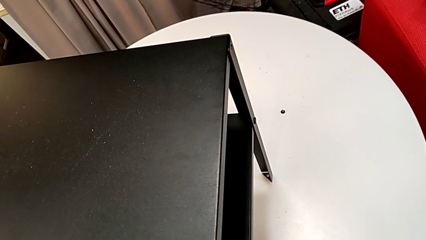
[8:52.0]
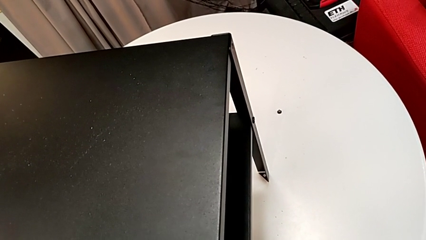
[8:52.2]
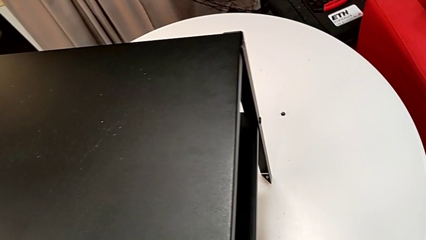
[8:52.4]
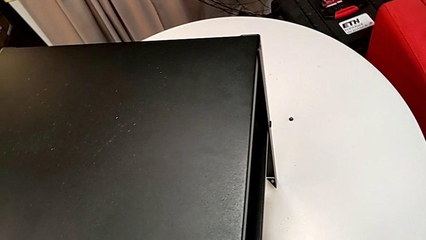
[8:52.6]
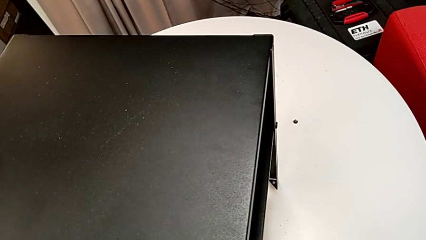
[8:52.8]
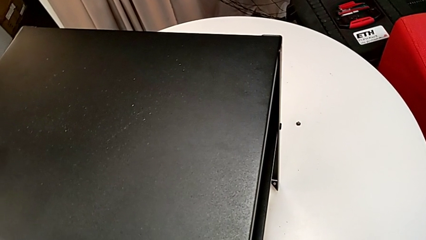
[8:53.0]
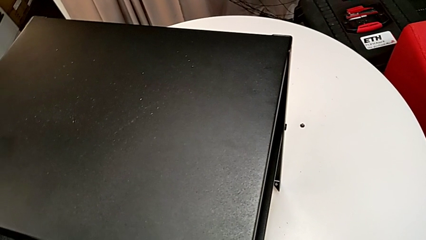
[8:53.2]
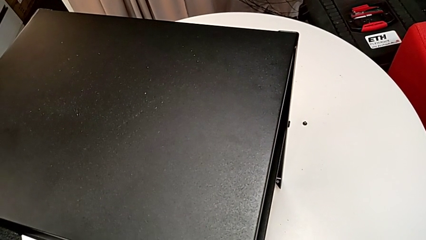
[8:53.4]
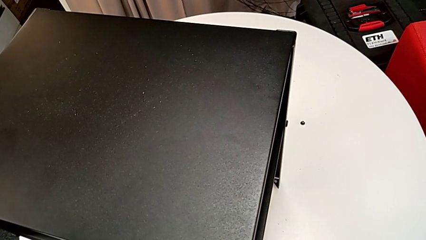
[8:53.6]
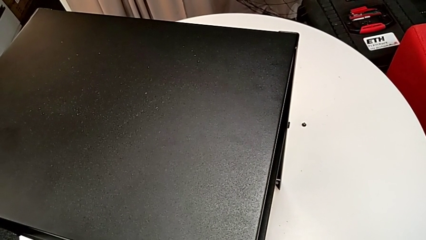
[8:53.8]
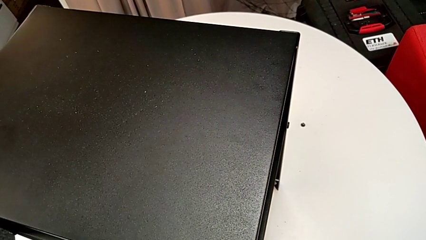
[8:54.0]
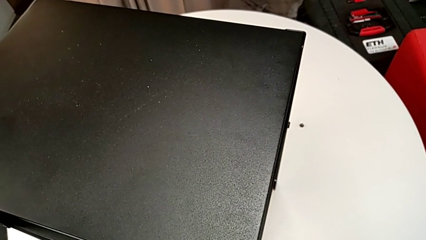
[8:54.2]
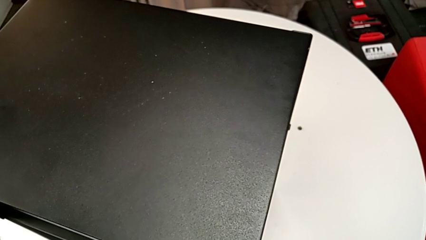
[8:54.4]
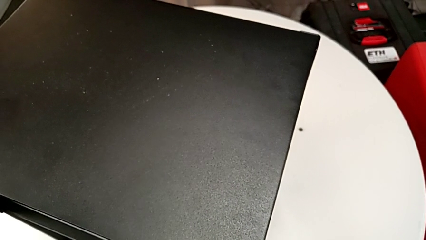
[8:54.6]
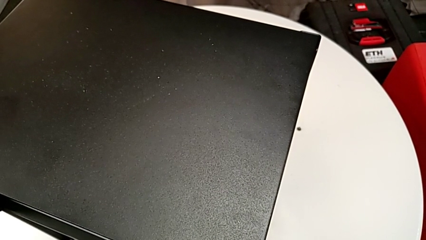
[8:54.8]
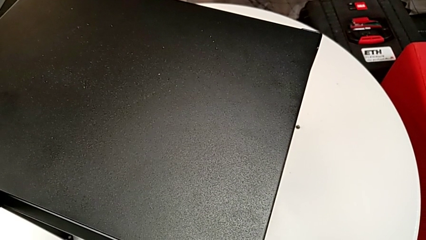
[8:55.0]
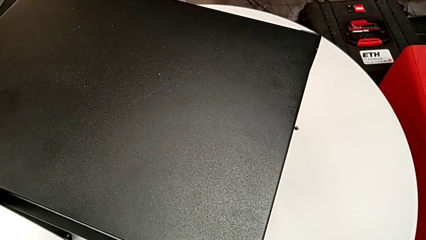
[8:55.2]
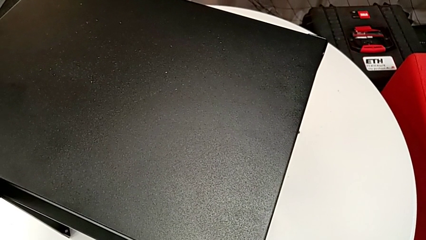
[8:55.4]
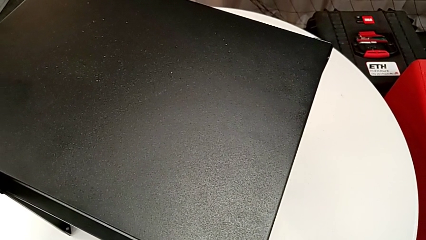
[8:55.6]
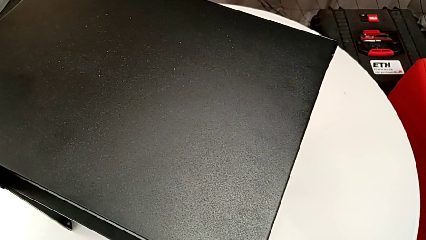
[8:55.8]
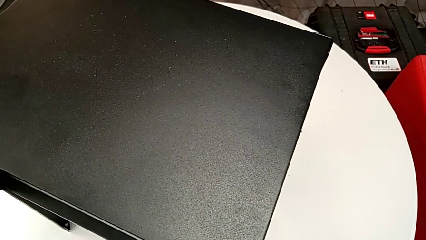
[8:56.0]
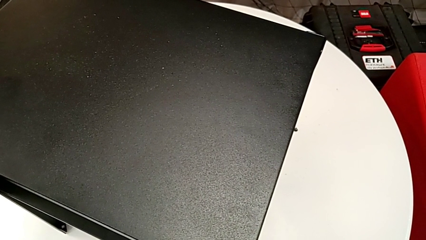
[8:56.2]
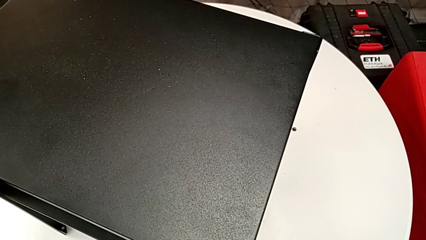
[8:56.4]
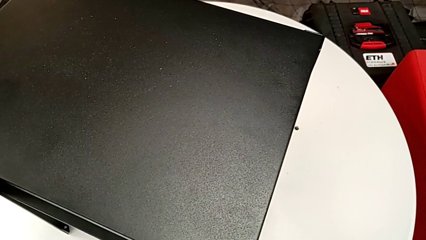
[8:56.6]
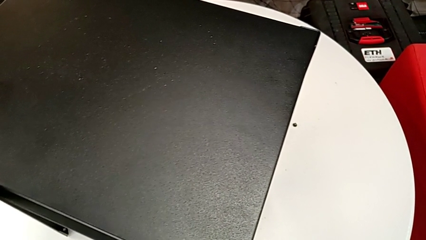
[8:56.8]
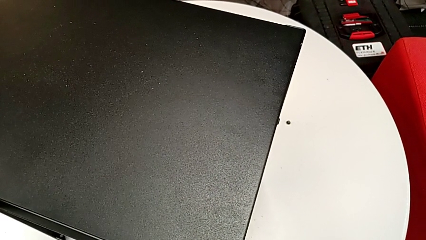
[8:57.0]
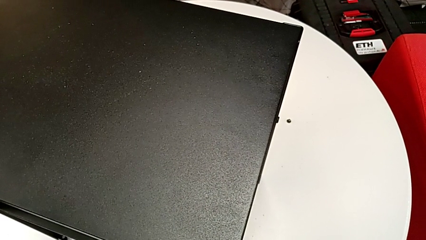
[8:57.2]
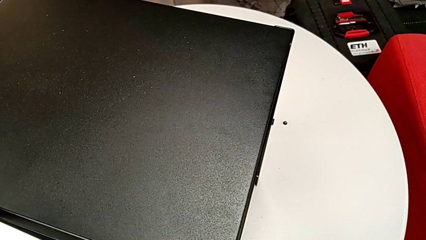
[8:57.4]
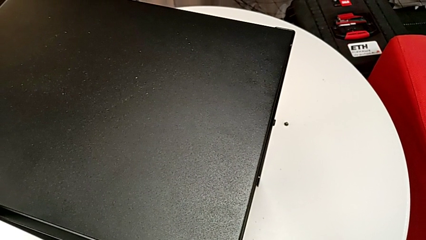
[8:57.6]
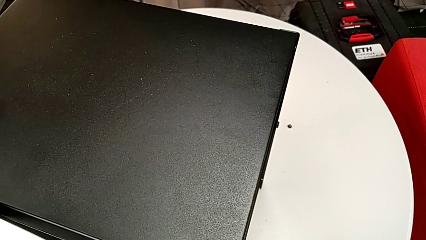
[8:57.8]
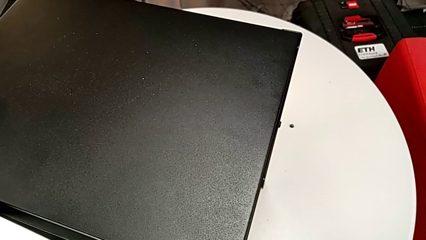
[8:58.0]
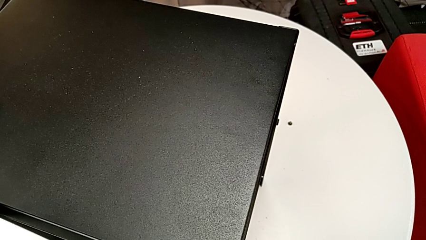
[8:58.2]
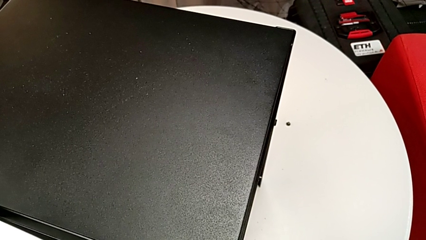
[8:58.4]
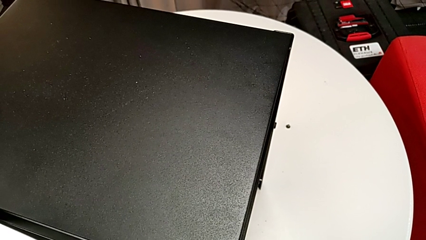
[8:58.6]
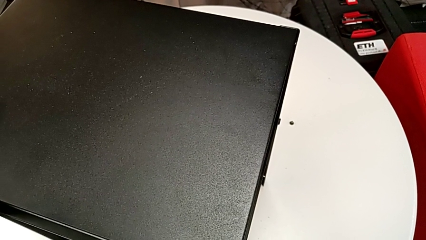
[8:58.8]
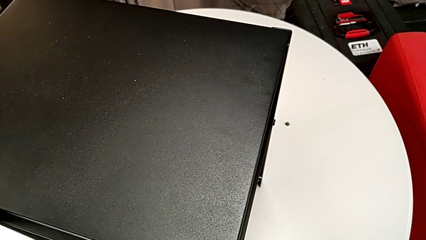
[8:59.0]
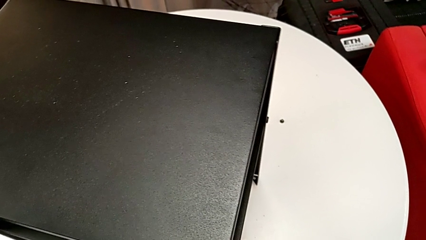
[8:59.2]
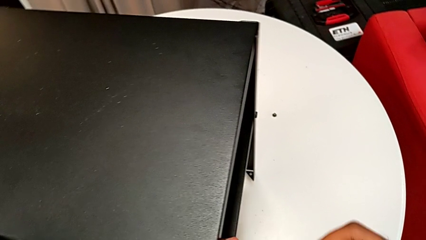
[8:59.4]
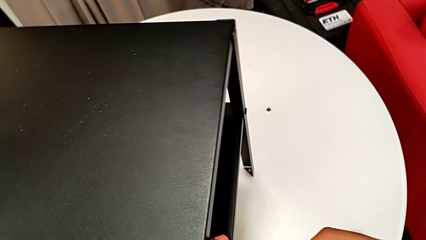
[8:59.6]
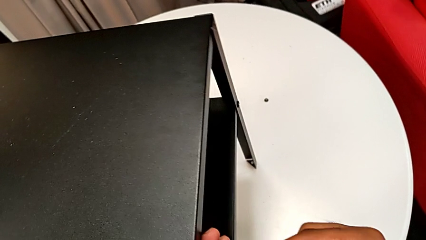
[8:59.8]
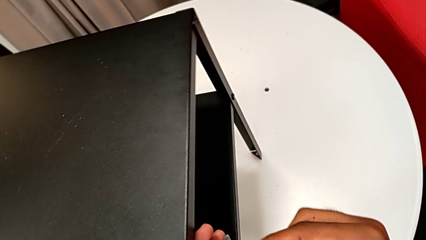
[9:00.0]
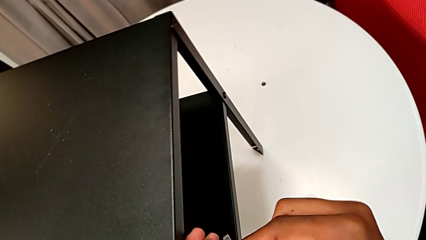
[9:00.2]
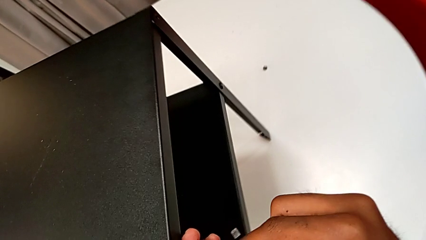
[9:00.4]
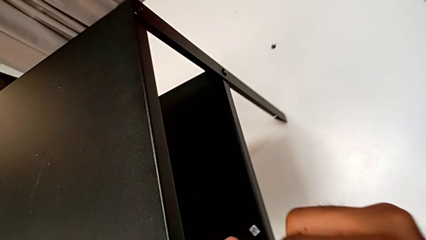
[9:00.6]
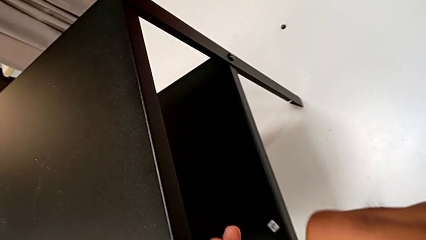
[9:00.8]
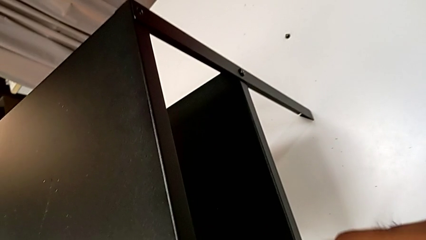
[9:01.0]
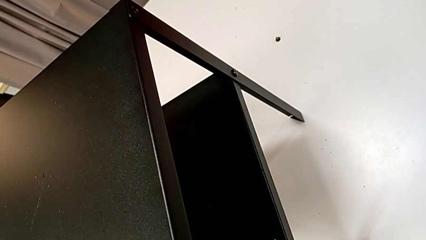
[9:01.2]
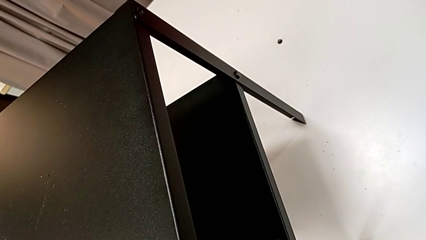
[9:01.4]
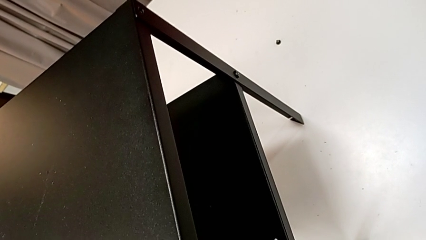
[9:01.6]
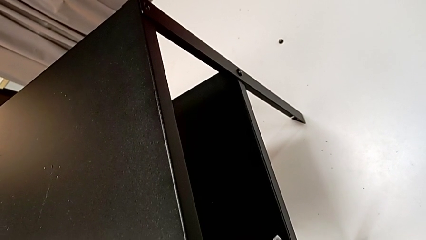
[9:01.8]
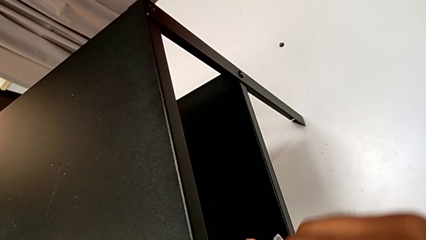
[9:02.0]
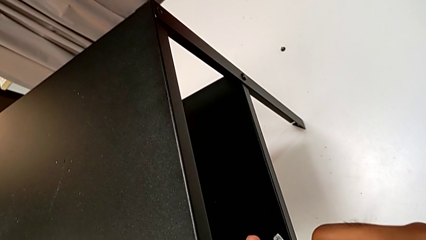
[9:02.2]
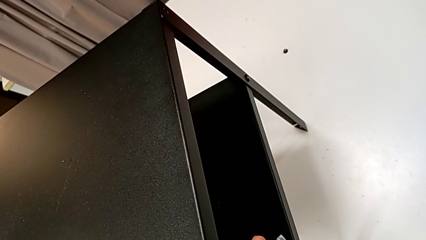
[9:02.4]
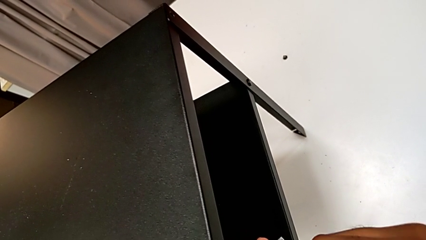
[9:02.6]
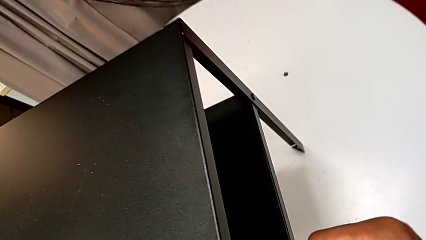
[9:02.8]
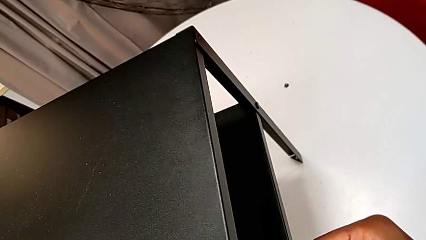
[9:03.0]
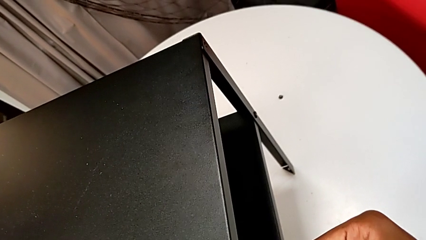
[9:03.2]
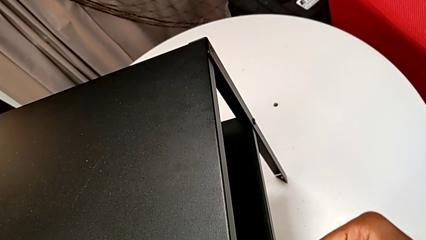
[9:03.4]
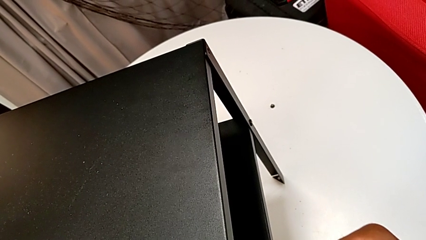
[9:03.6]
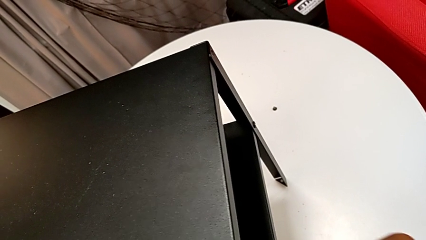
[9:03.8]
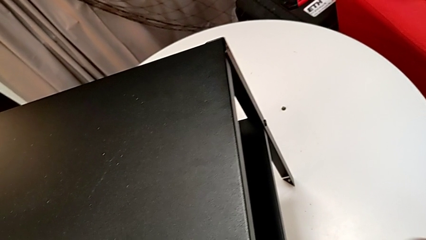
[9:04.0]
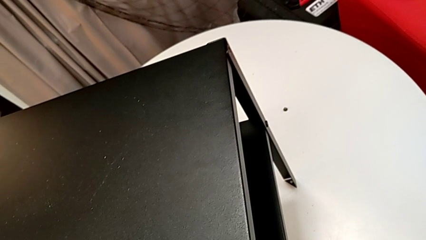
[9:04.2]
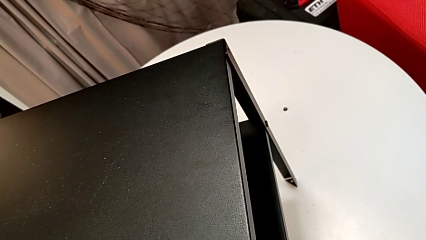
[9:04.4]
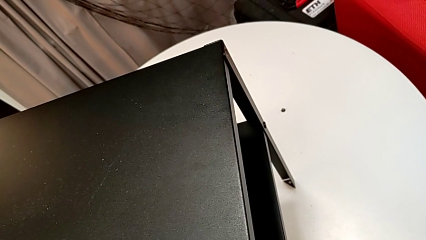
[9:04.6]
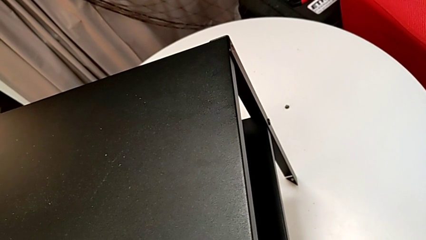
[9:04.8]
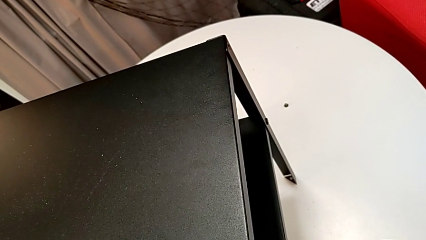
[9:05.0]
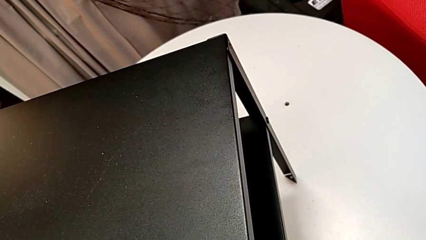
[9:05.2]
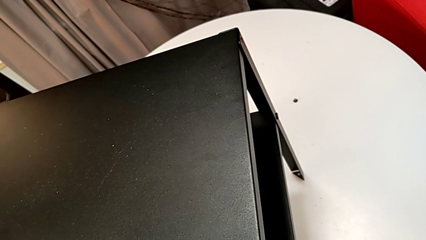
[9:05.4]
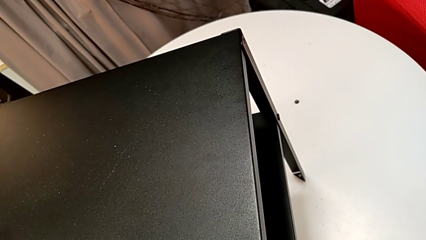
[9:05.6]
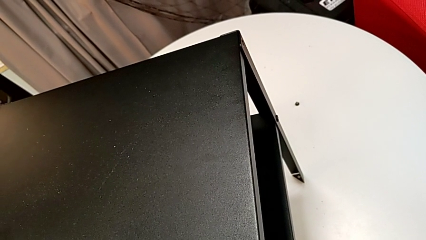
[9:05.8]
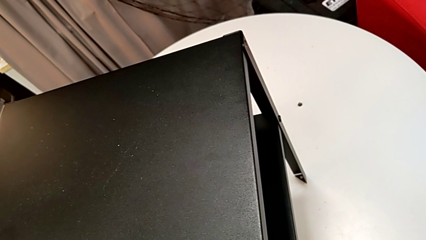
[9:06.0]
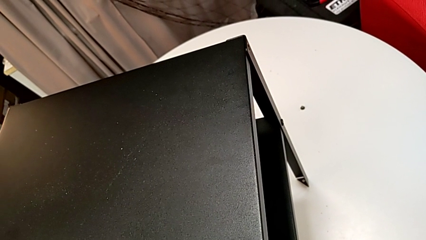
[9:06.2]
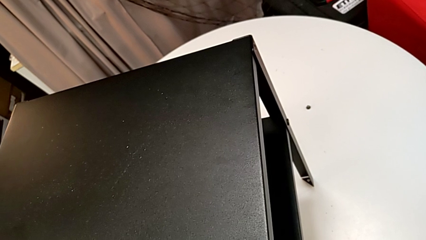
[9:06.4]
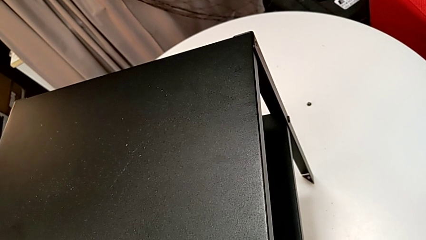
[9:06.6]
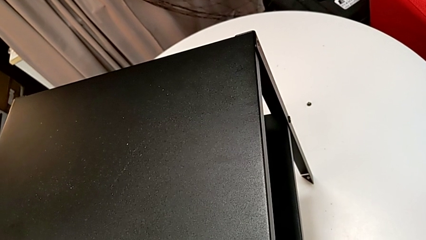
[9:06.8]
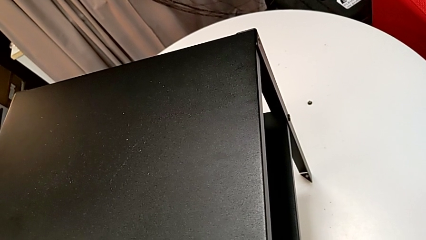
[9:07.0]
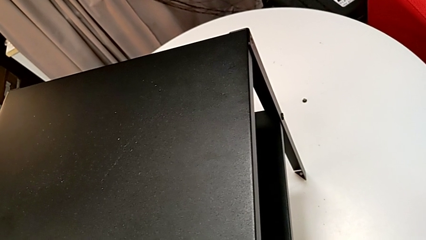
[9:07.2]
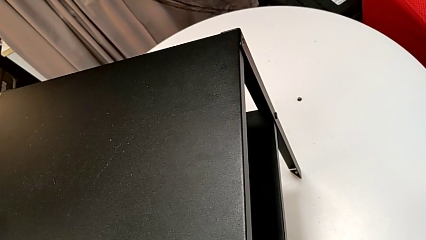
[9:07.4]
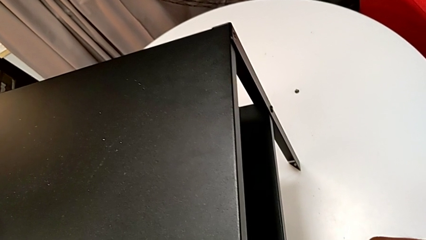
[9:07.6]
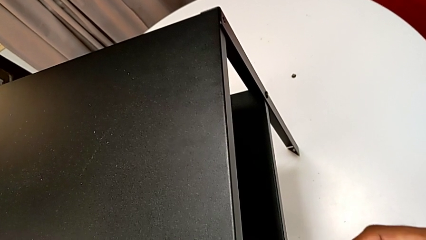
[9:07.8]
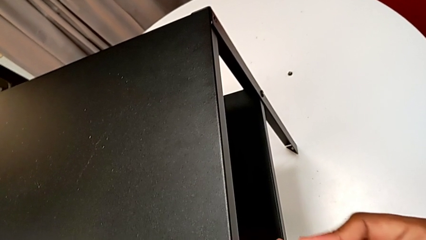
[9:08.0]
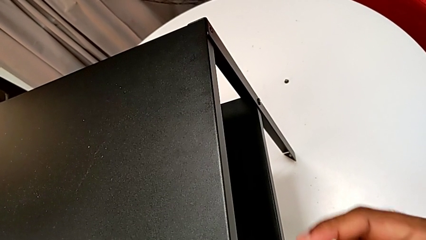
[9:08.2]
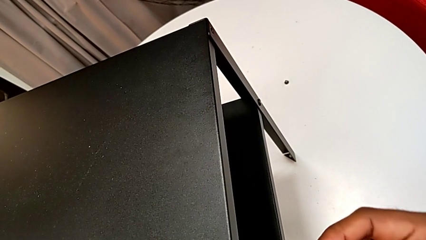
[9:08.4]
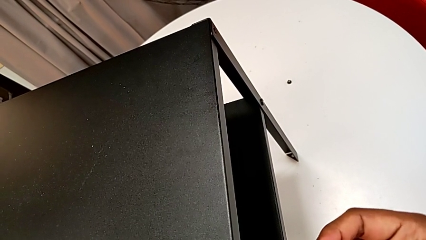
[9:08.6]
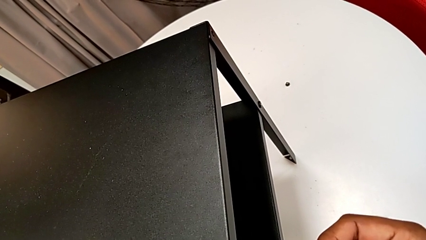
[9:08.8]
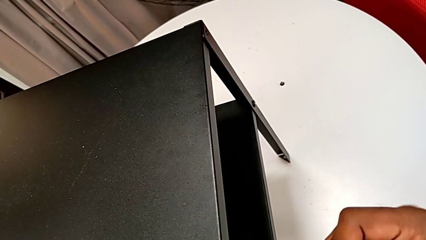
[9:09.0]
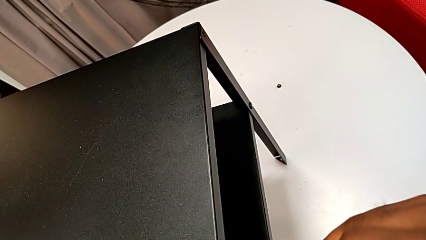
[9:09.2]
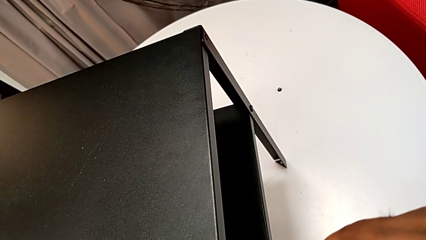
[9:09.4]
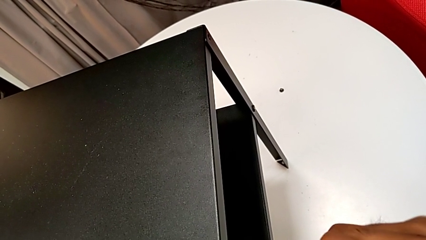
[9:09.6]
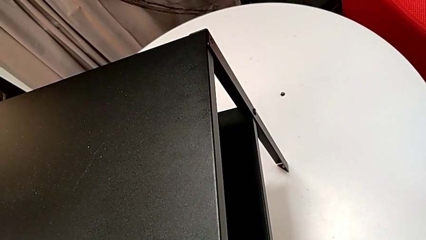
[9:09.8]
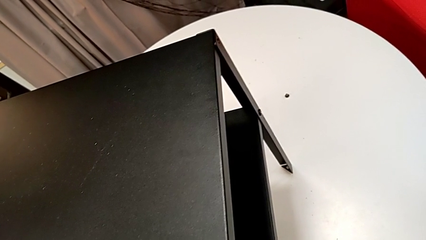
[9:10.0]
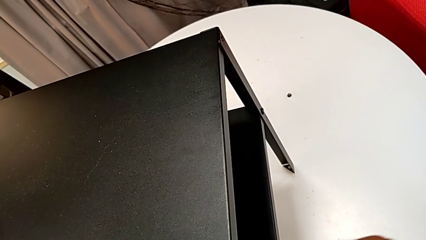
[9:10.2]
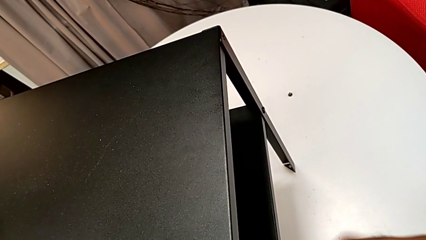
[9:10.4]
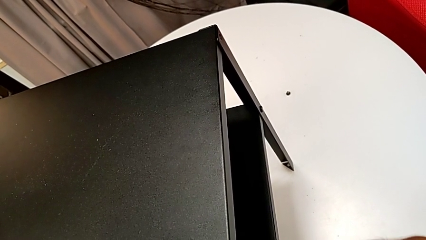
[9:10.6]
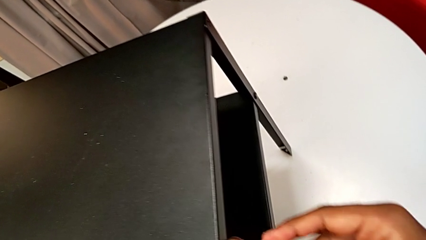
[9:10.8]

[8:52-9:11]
The camera wearer is screwing the two remaining screws. They insert the Allen wrench, screw the hex socket head and begin to screw it.
